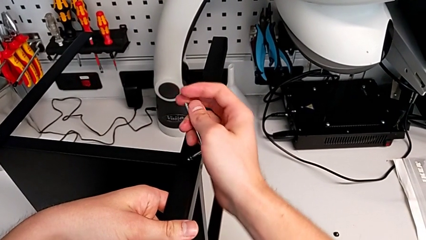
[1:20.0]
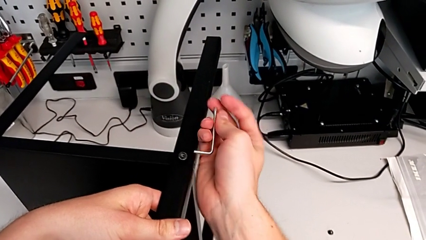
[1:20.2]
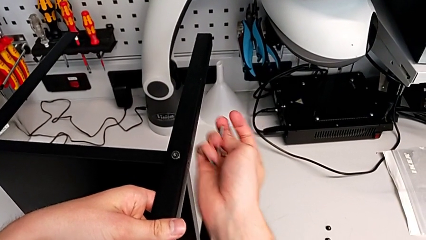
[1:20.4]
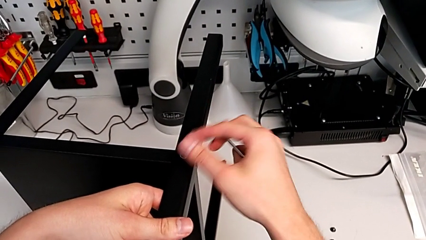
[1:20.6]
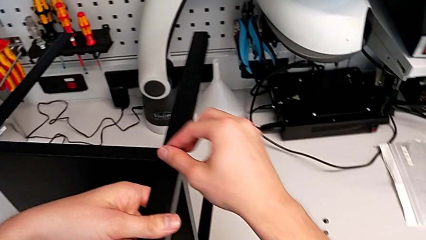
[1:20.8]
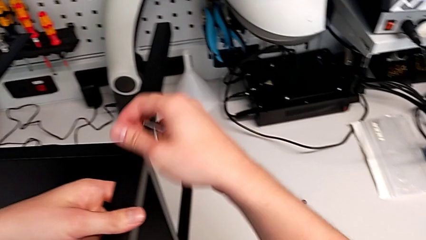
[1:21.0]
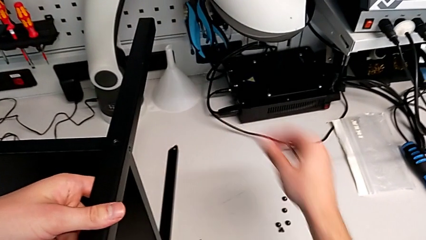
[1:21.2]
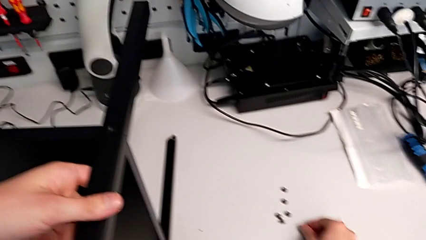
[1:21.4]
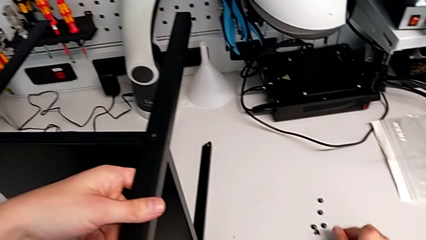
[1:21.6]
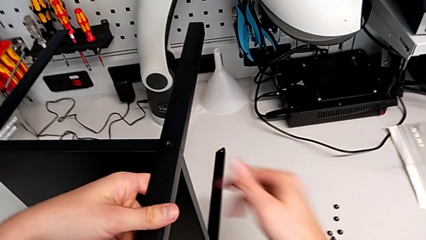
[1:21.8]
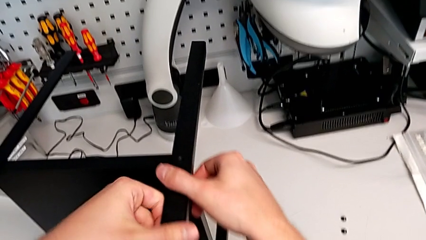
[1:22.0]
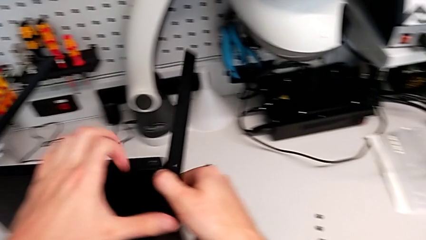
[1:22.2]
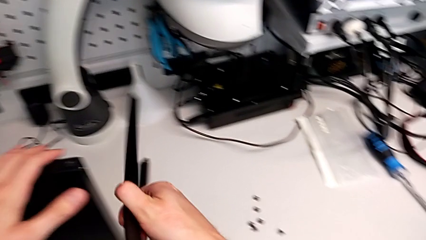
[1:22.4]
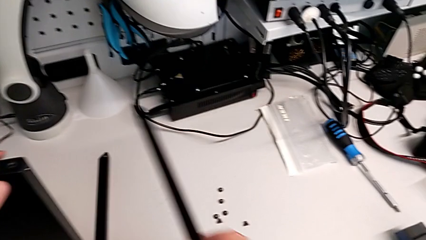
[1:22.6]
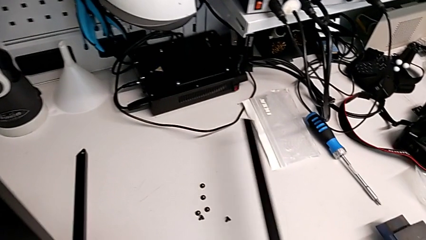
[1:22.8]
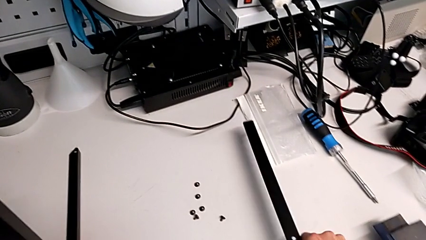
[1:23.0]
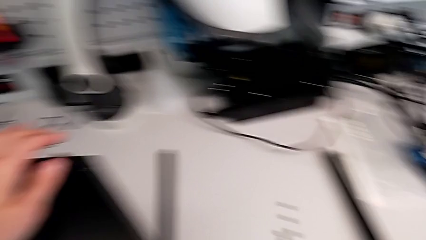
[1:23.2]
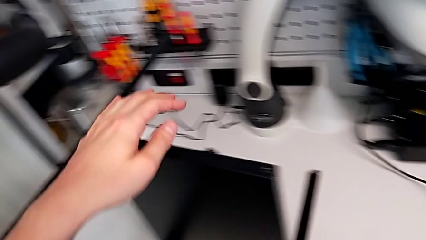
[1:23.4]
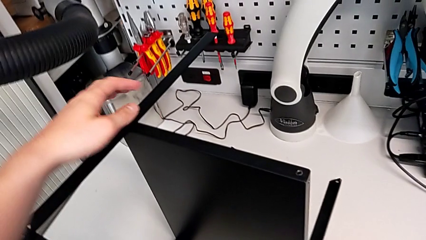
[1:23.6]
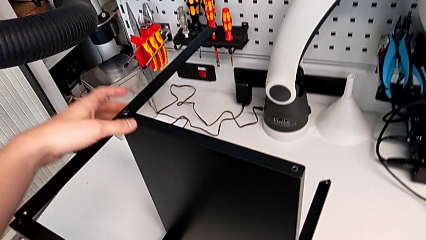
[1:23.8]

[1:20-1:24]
The camera wearer is disassembling the first leg. They withdraw the Allen wrench, disassemble the hex socket head, place it, disassemble the black leg and place it.

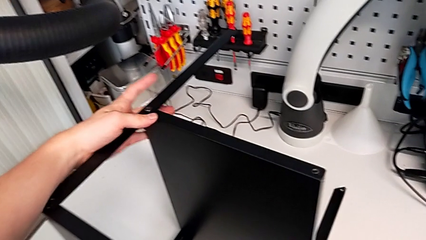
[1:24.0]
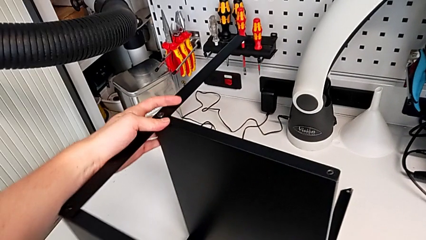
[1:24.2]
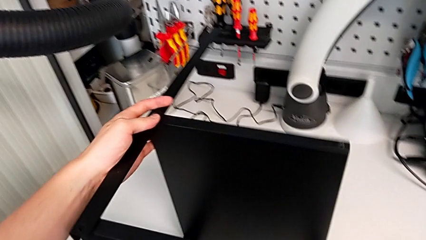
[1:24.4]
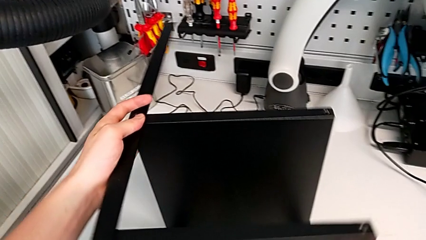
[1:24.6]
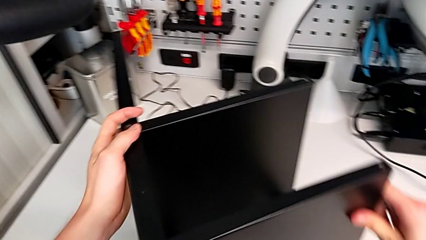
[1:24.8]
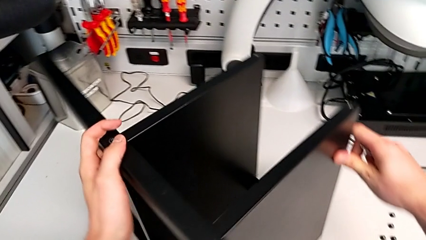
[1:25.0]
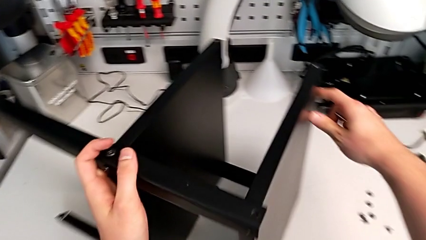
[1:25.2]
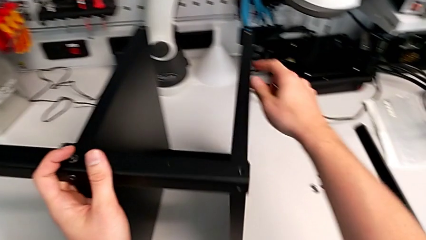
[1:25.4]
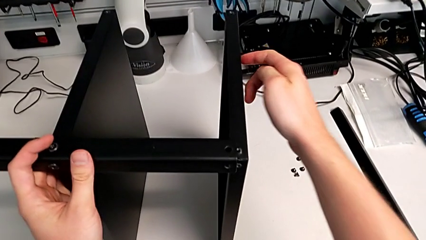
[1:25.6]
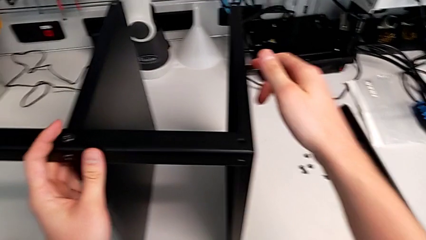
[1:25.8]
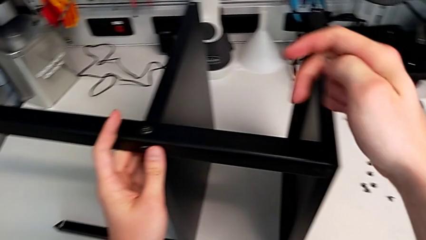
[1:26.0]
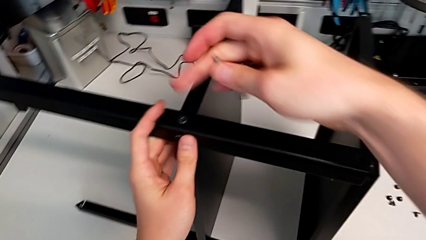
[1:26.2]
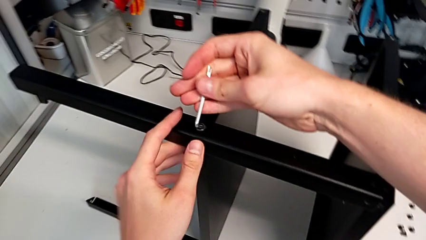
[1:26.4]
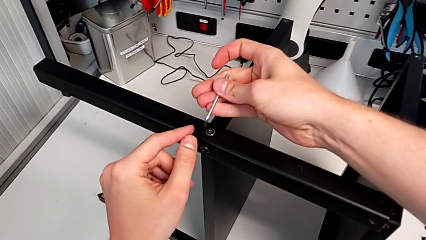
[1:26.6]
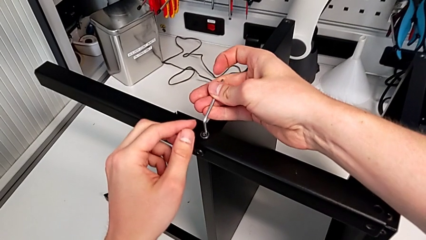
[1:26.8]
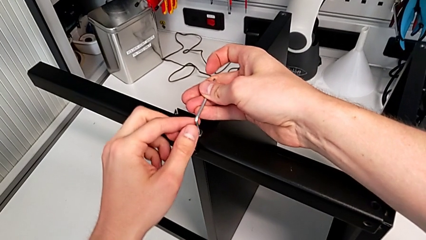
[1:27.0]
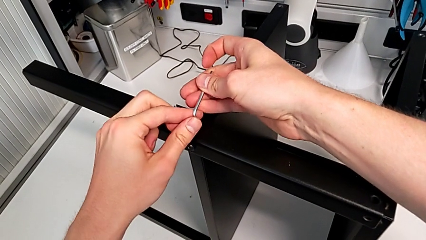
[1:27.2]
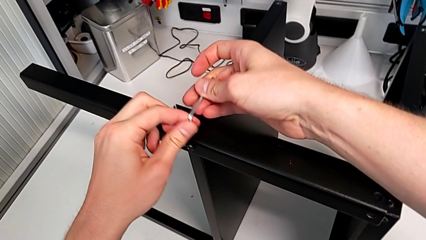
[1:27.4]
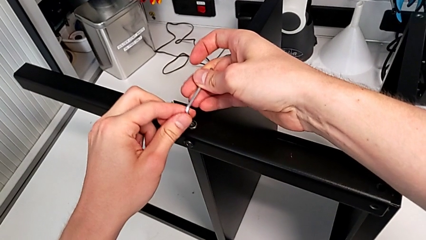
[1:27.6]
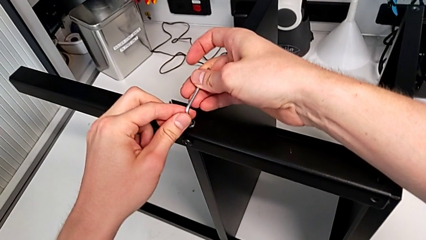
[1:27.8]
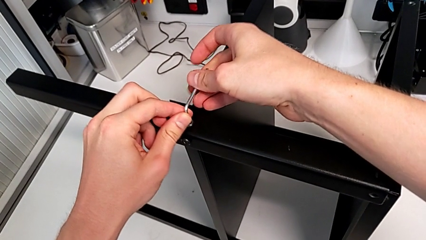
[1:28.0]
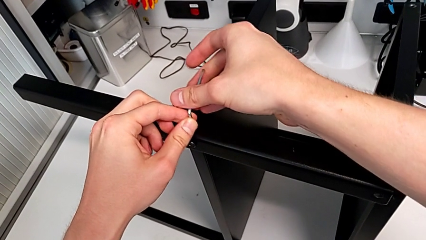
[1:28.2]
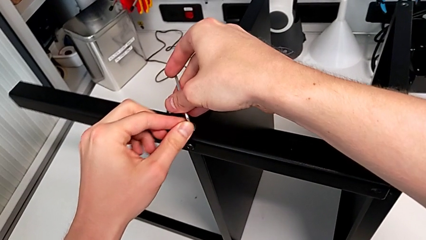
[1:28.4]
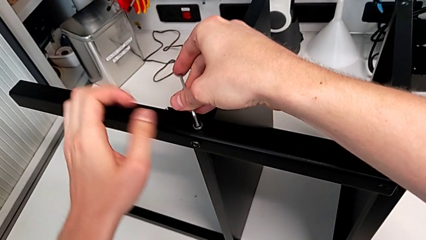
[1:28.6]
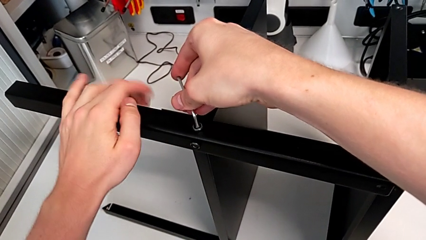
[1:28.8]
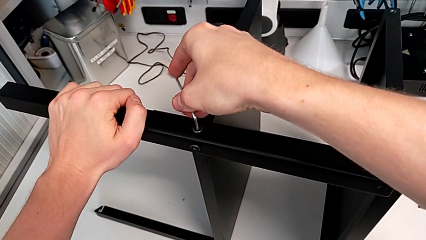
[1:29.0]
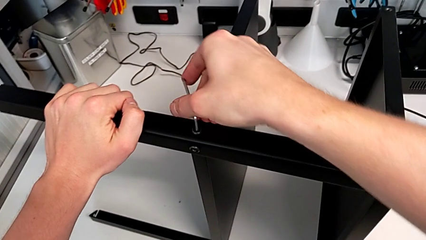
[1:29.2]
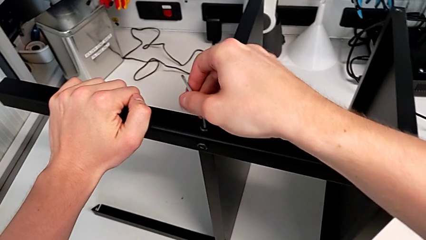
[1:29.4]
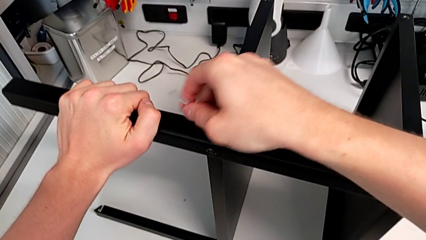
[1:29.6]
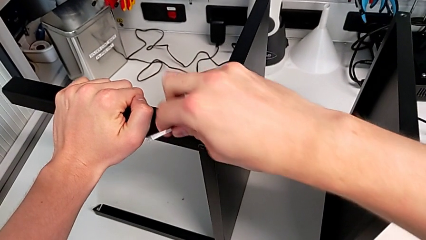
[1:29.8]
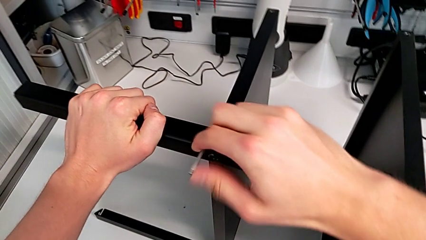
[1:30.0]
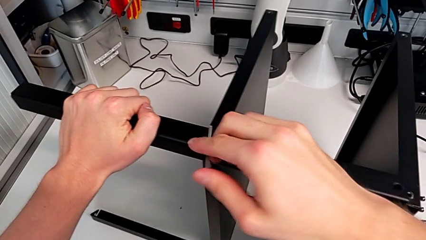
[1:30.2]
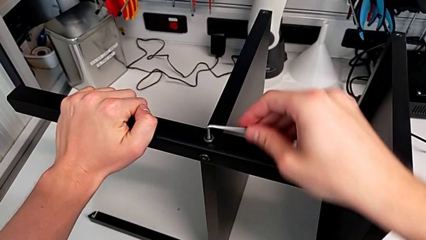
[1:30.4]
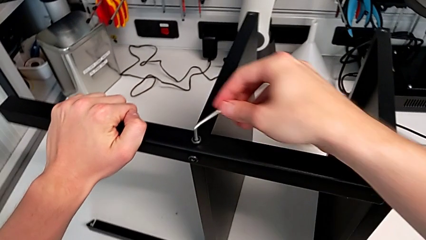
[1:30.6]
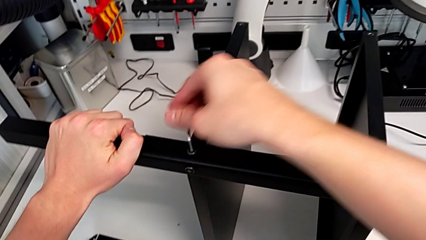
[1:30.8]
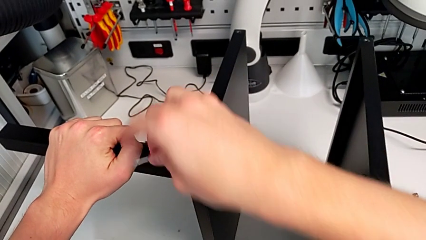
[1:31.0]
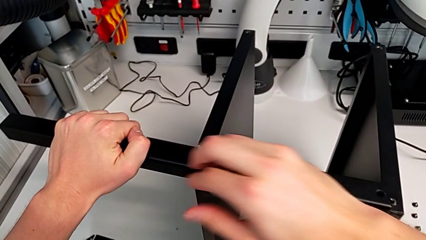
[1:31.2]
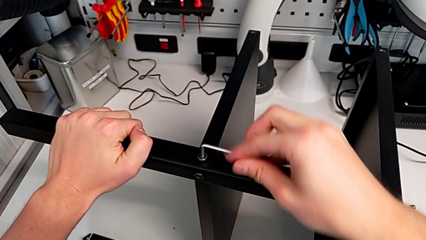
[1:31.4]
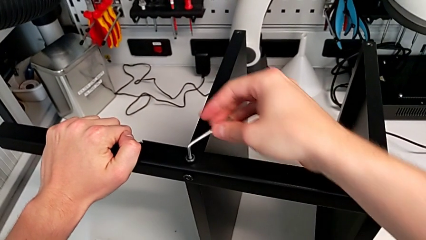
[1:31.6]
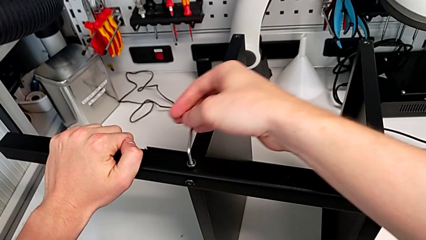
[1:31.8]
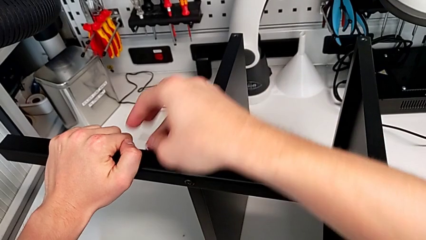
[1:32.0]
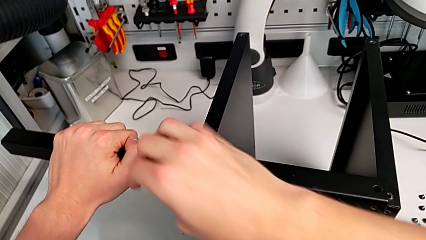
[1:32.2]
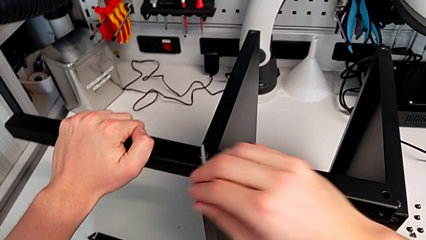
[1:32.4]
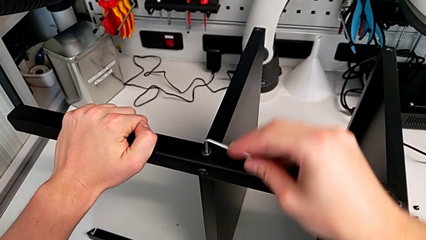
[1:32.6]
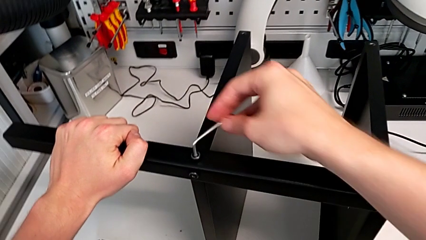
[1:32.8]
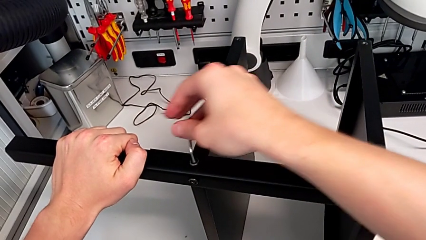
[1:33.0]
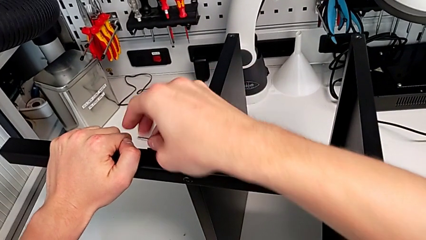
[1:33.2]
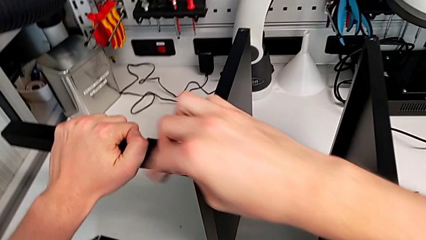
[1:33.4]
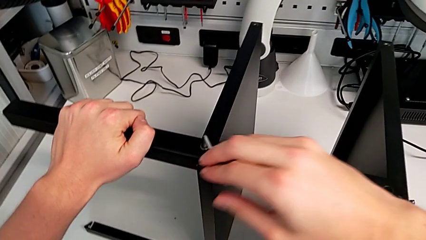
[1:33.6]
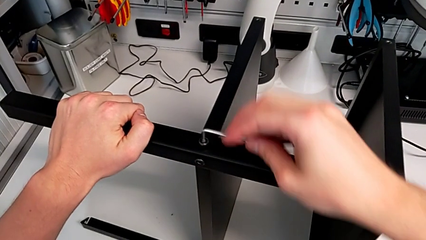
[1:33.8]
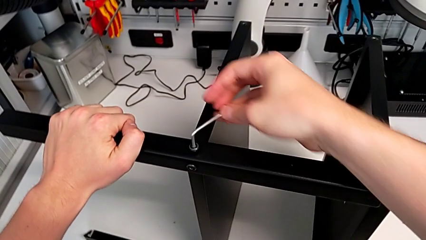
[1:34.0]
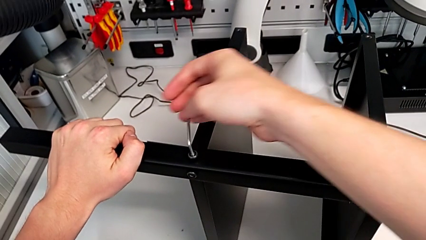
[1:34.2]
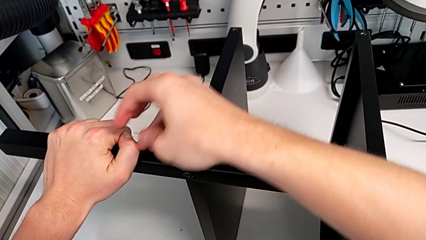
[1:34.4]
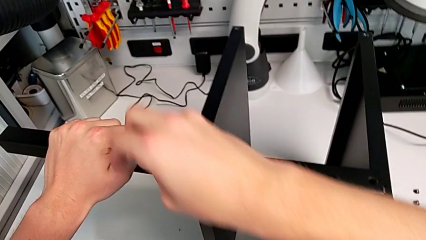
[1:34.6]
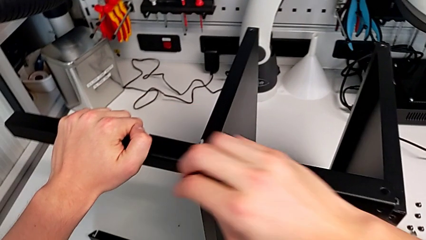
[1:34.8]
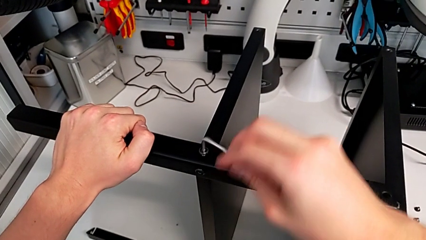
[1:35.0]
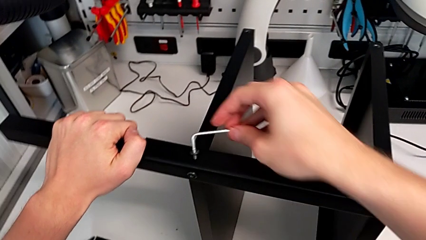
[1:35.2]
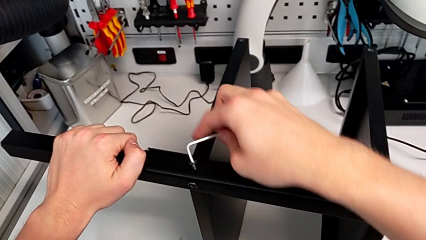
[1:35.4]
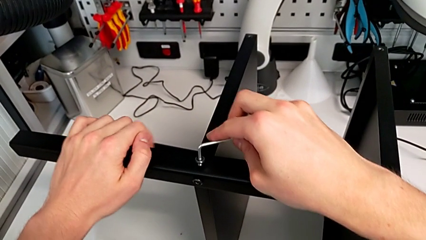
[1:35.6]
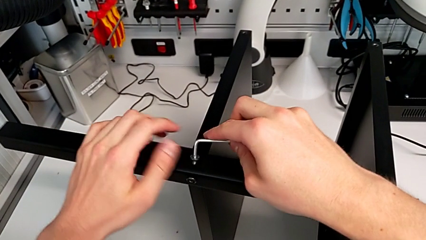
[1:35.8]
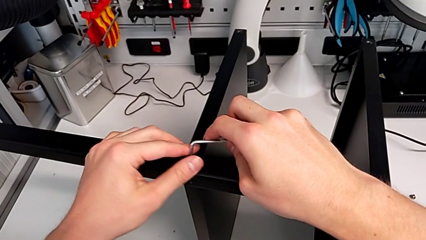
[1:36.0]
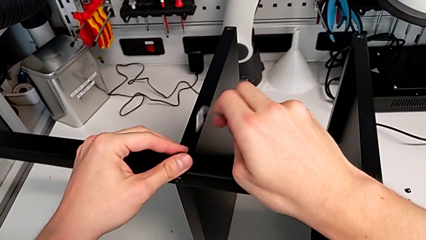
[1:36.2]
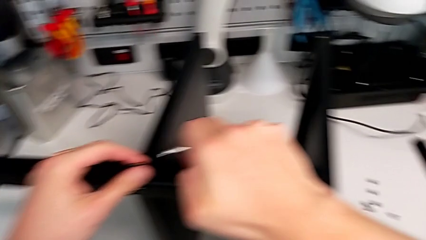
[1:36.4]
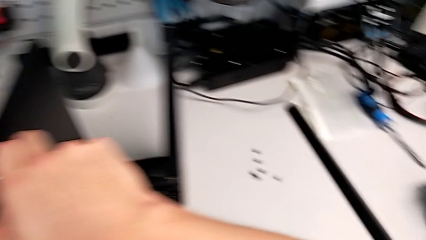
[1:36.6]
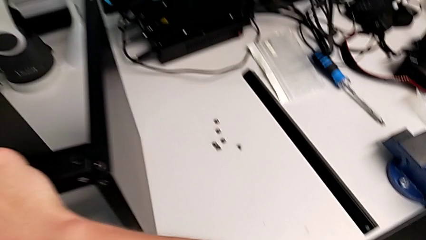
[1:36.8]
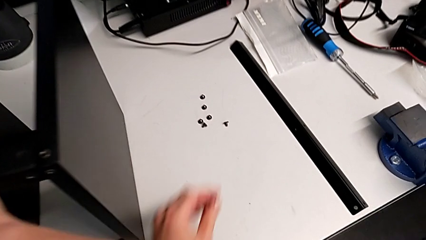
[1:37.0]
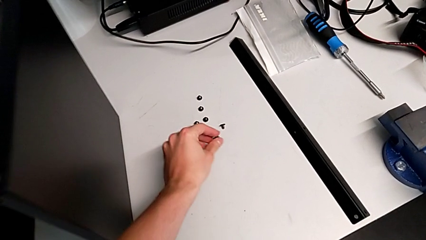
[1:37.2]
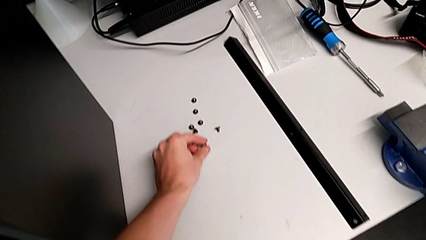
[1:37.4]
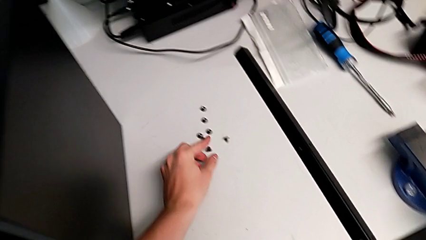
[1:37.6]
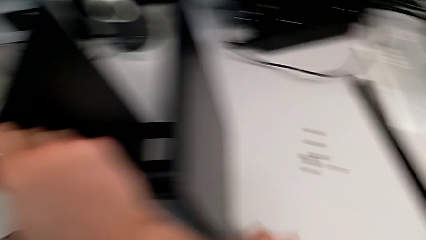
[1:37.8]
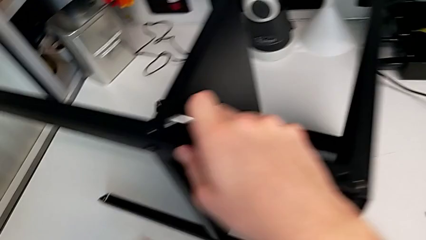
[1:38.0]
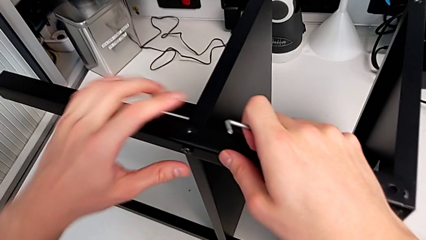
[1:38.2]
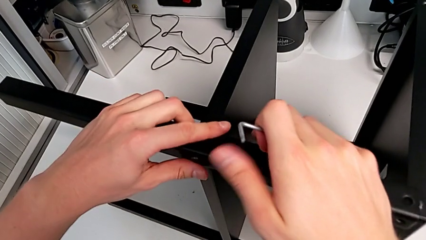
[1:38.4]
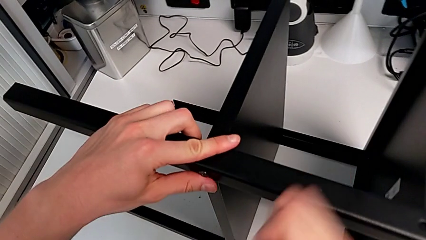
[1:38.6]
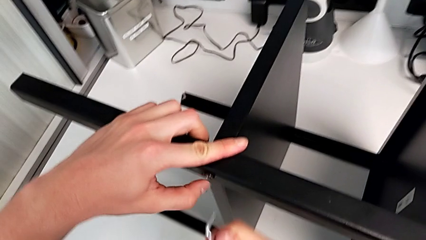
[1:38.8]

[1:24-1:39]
The camera wearer is disassembling the second leg. They rotate the nightstand, insert the Allen wrench, unscrew the hex socket head, withdraw the Allen wrench with the right hand, disassemble the hex socket head, place it and approach it.
